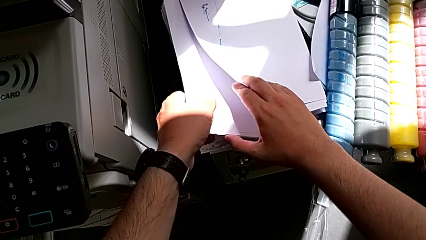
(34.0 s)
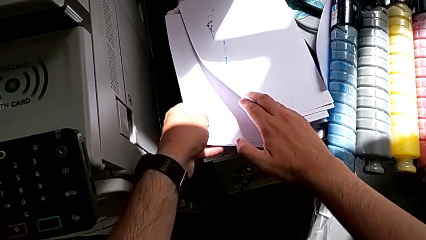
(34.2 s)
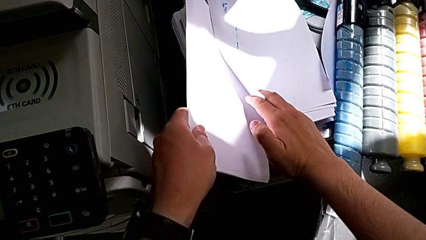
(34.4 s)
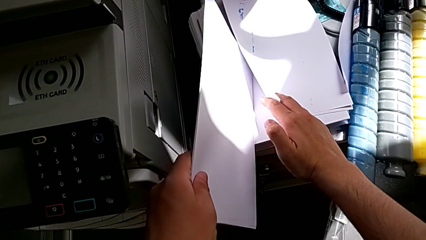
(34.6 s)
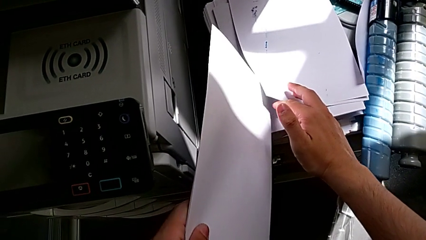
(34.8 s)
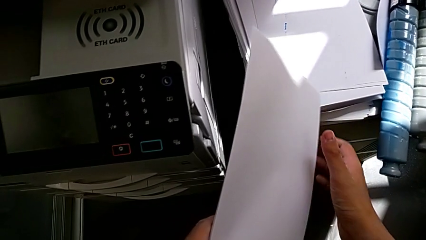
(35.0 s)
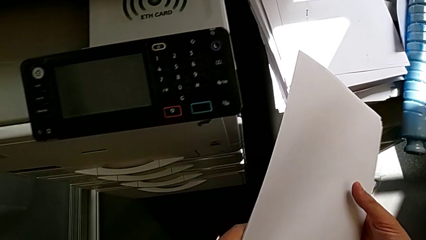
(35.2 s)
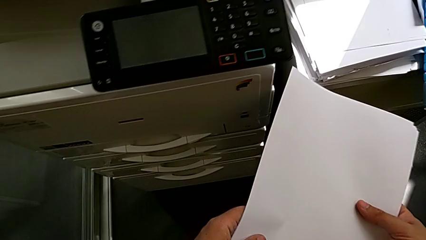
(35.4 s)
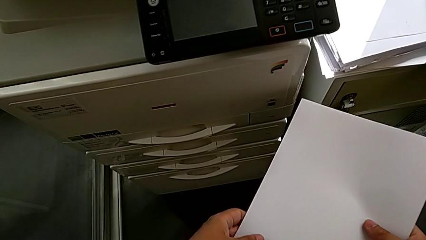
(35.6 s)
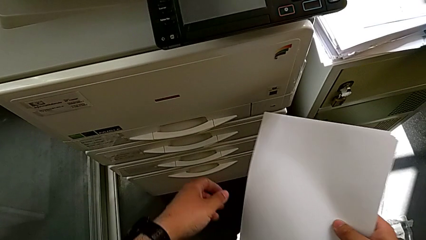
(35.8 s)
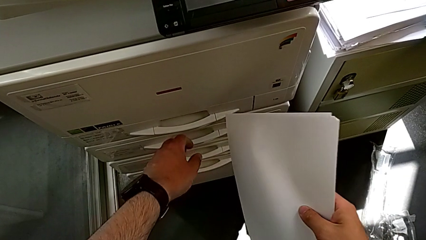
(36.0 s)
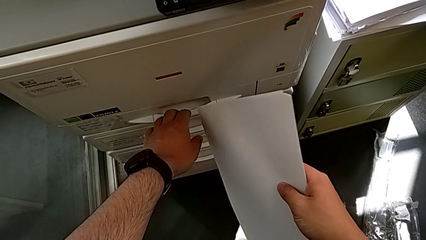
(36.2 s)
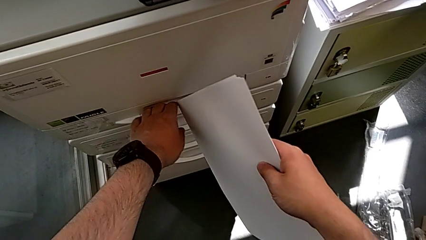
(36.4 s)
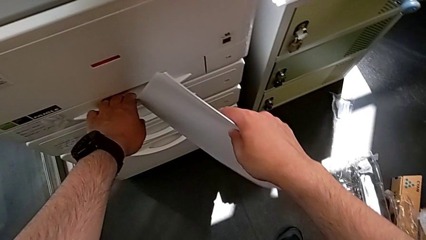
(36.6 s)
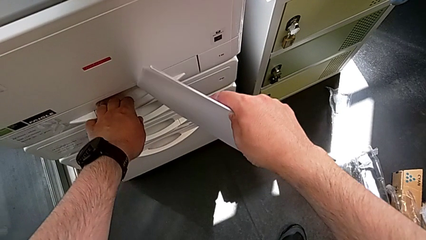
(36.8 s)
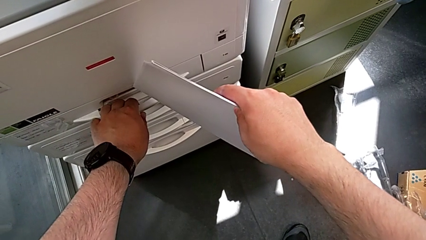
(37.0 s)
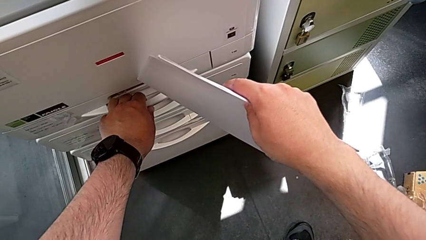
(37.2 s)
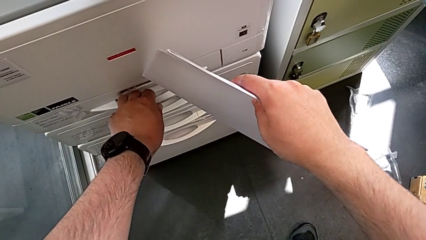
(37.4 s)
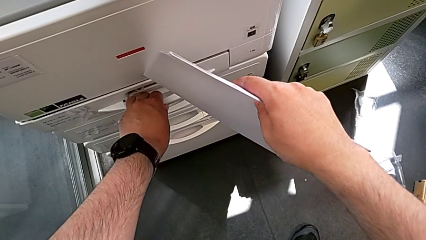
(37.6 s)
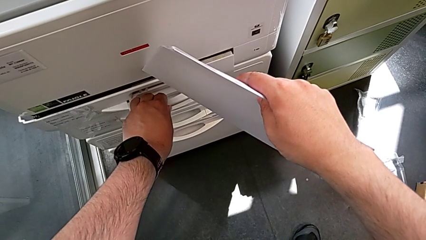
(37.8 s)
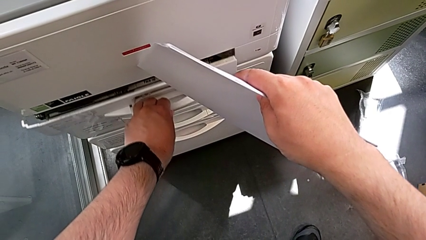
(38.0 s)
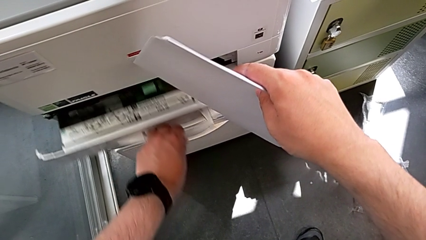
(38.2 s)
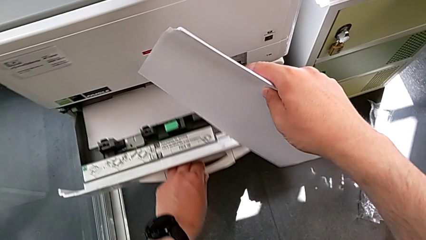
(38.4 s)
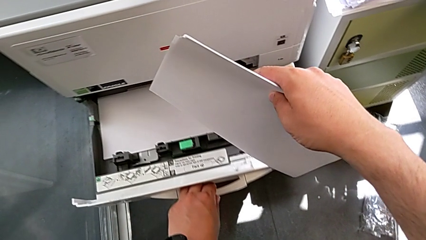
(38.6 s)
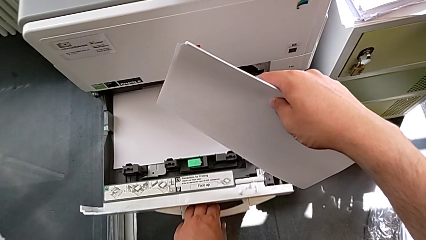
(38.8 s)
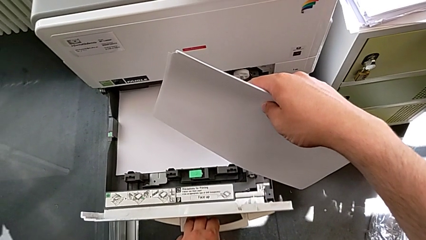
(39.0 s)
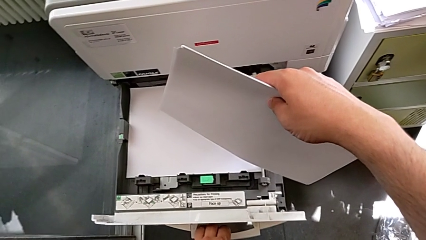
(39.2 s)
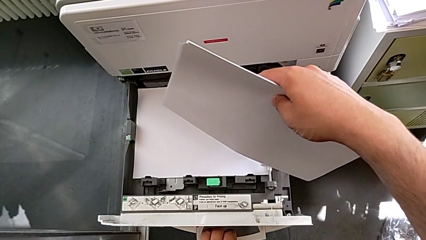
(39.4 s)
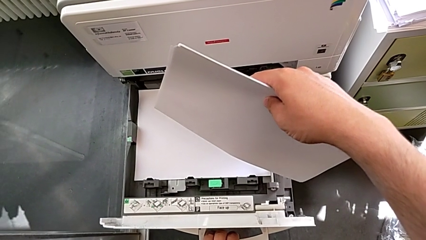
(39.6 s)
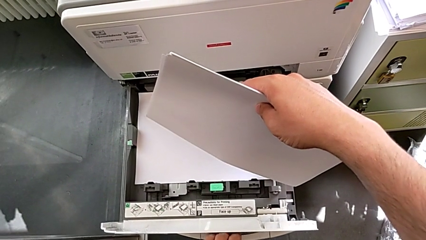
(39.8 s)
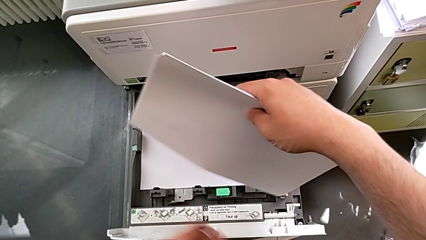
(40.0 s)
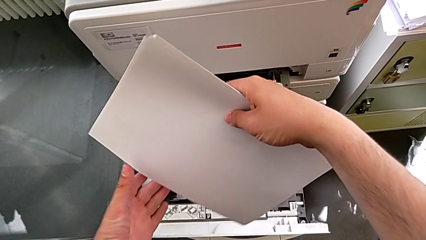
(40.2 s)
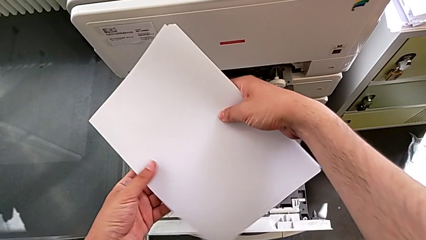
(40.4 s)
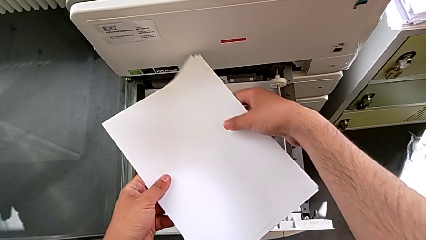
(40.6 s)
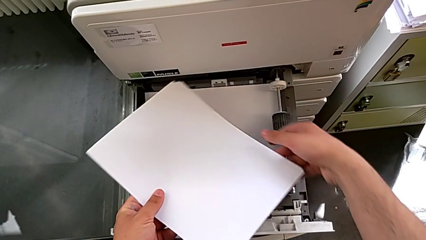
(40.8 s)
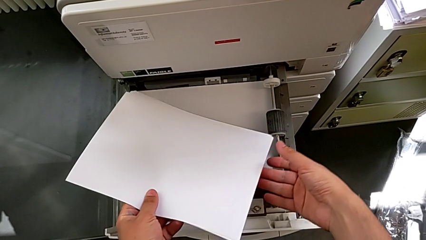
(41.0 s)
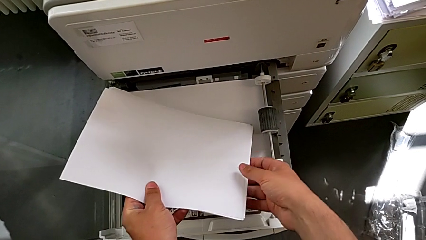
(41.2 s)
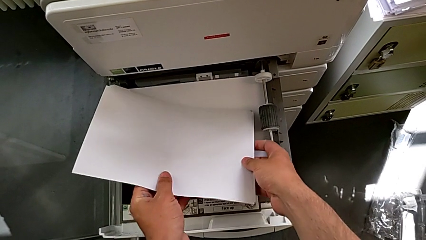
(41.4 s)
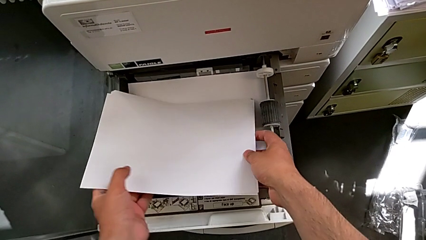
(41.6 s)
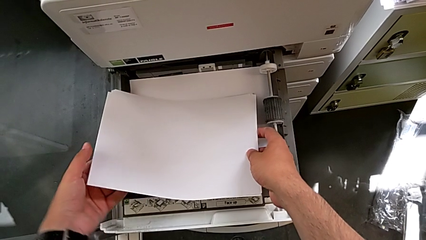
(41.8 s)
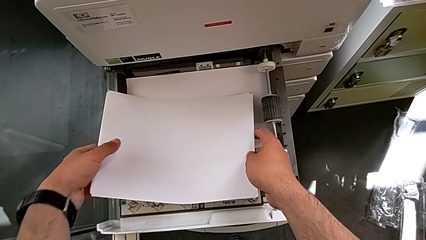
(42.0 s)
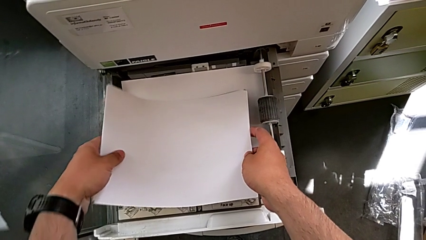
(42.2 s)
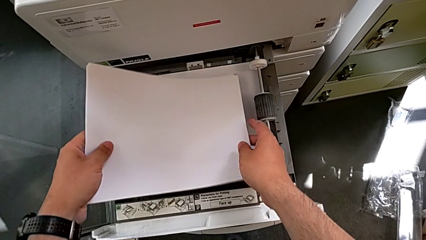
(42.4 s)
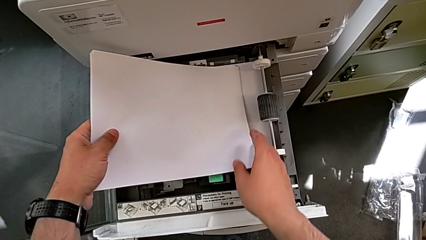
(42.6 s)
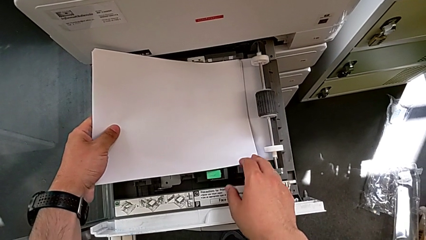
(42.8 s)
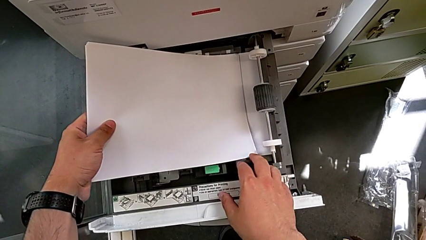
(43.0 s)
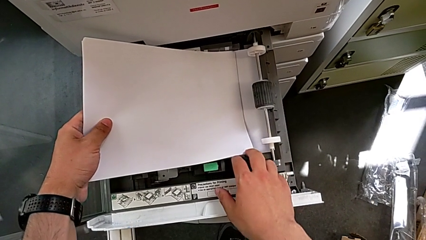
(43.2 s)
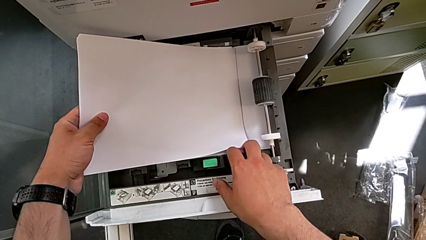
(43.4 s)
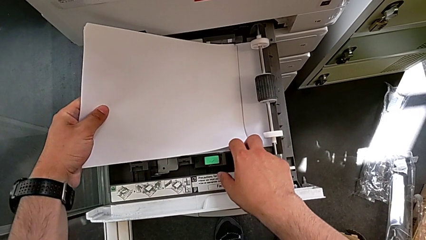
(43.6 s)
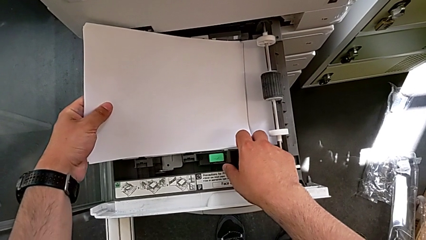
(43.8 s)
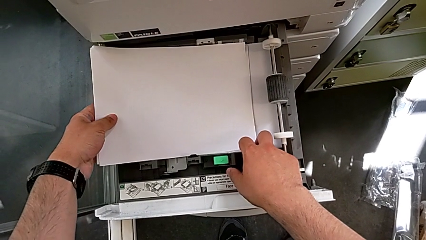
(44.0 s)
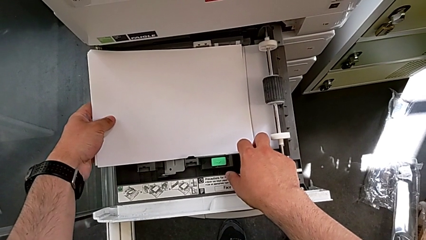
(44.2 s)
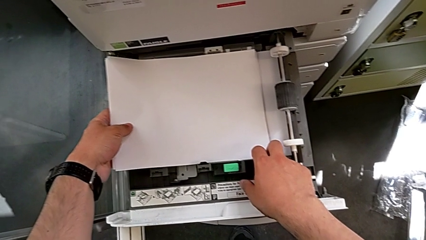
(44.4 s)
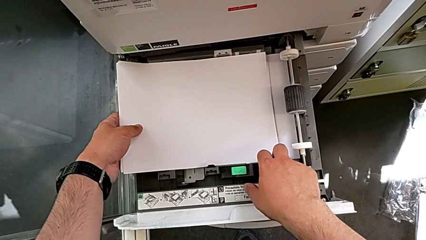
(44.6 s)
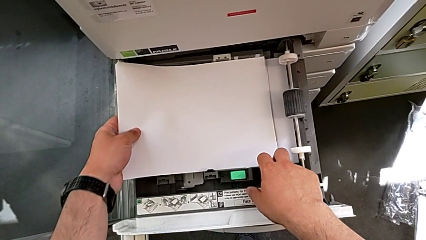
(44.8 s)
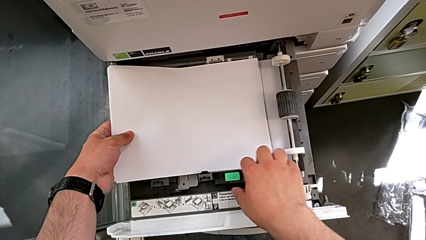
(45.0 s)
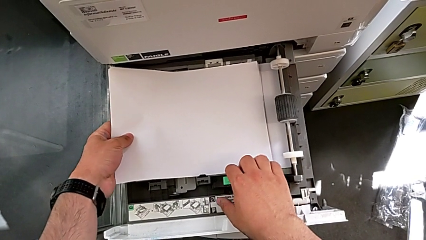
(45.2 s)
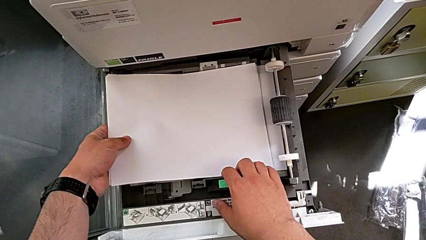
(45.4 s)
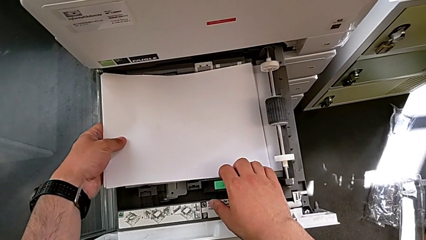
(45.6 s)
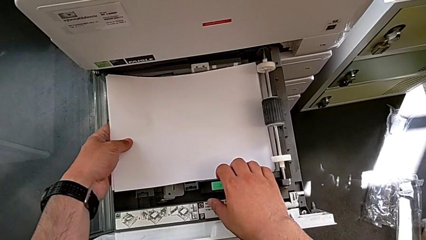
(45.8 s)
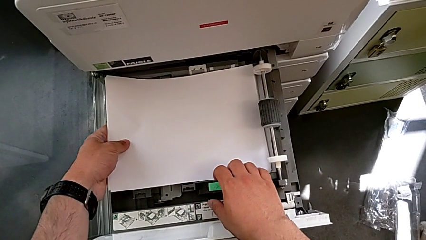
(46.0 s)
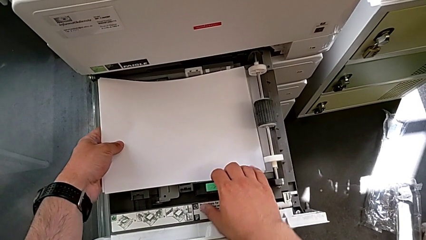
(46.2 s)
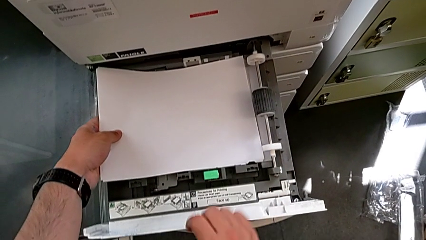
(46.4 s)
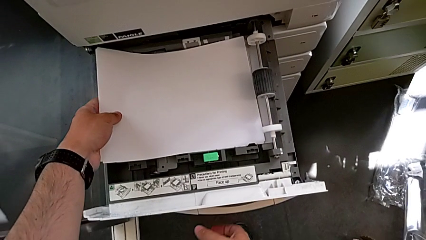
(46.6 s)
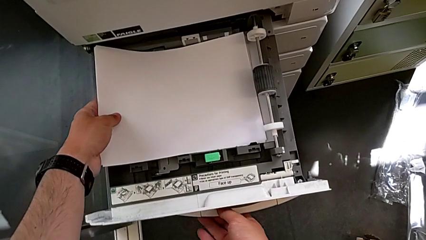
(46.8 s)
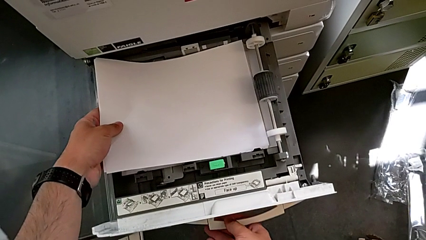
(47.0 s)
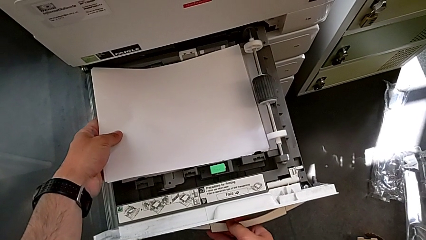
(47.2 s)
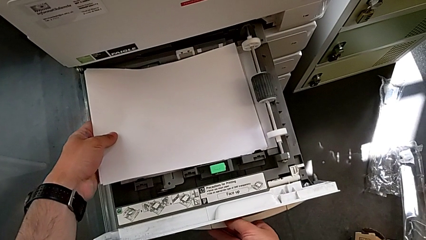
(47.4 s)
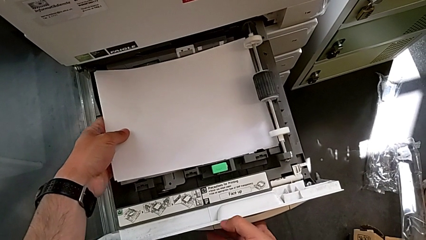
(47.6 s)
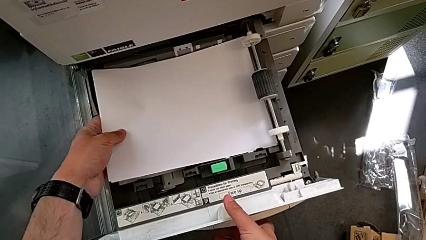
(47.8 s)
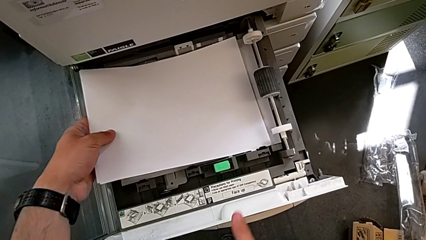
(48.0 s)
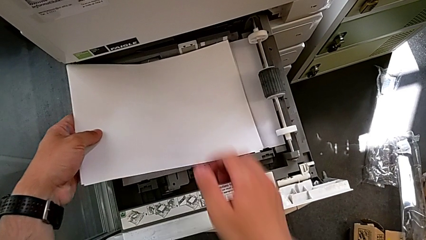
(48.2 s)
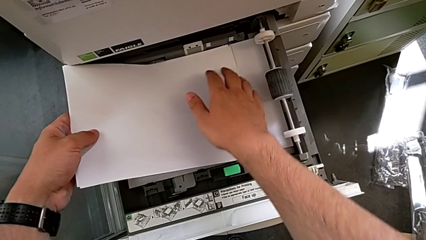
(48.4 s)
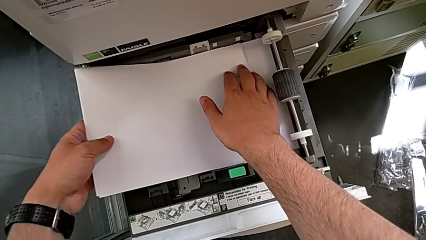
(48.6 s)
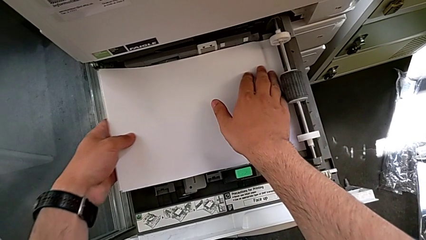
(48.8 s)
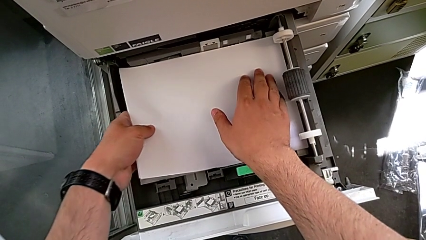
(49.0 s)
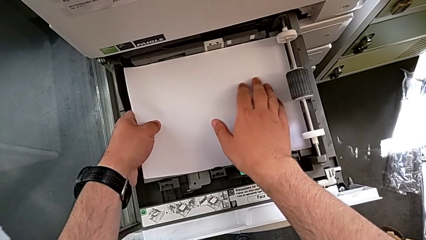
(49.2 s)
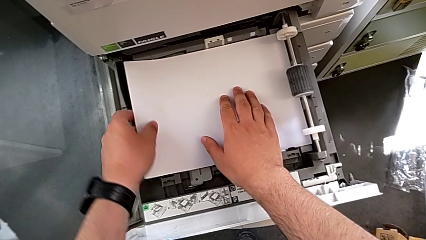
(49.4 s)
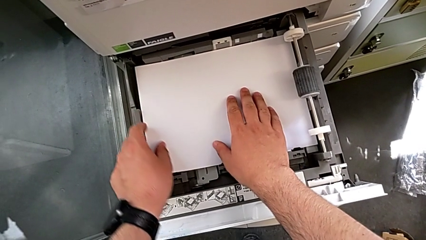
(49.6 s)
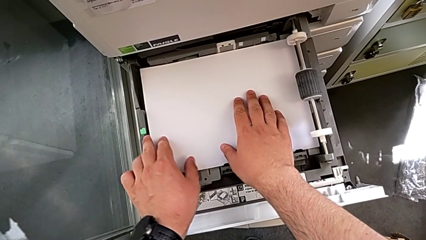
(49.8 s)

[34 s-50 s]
The camera wearer is loading paper stack in the printer. They lift the paper stack, pull the paper tray, rotate the paper stack, wrongly place the paper stack with the left hand, unable to place the paper correctly on the tray, pull the handle with the right hand, withdraw the paper stack and insert it.
